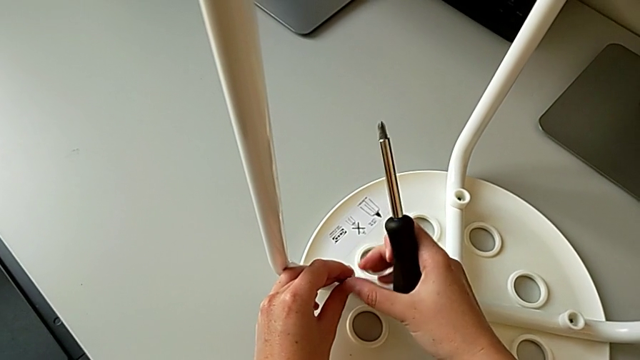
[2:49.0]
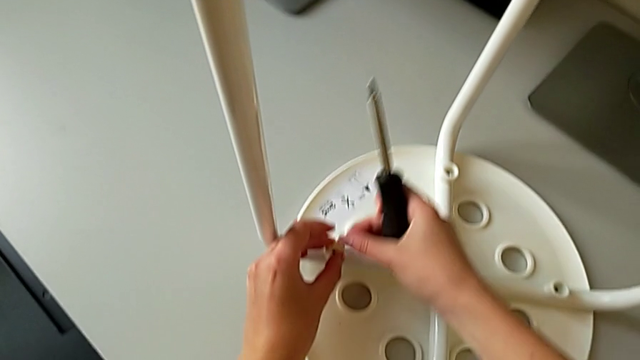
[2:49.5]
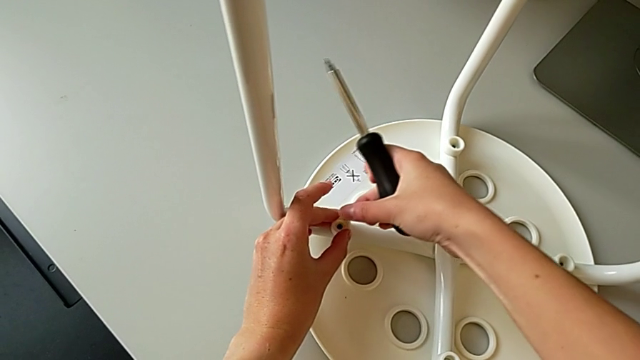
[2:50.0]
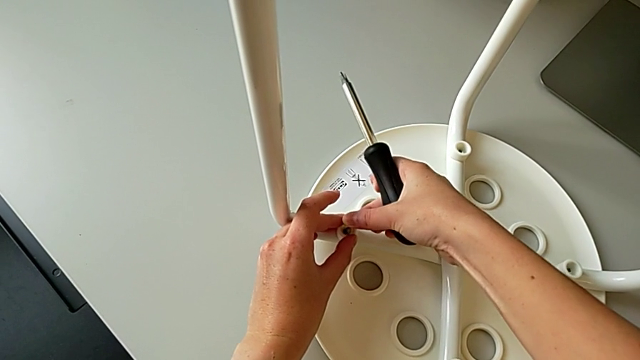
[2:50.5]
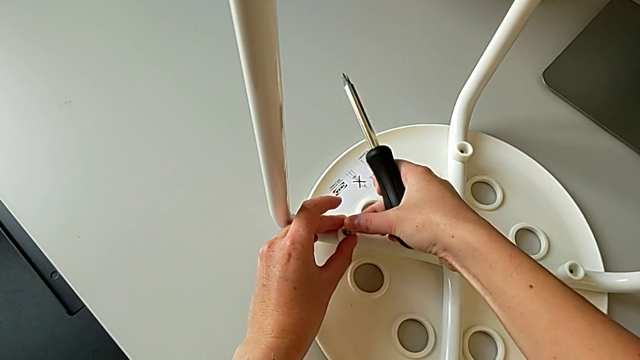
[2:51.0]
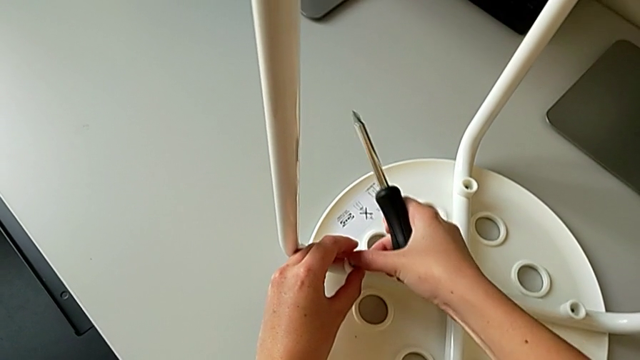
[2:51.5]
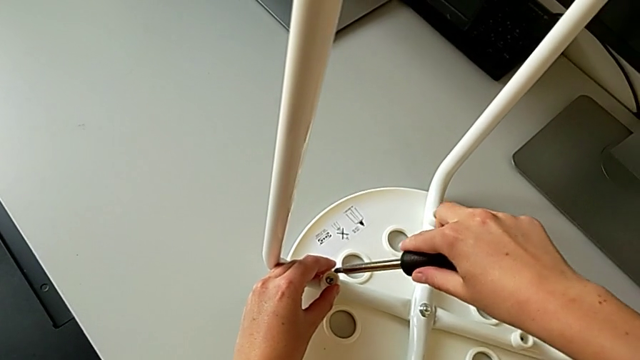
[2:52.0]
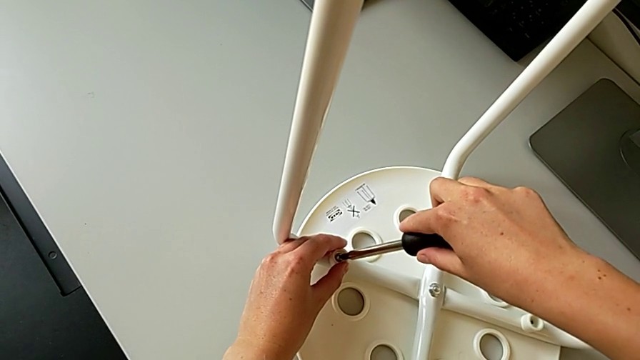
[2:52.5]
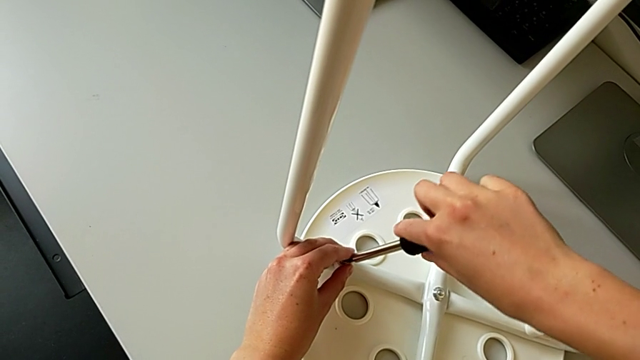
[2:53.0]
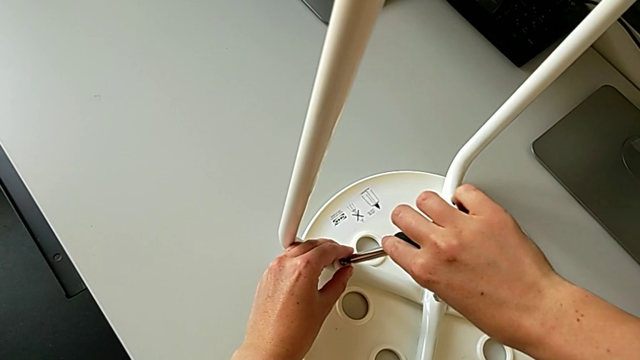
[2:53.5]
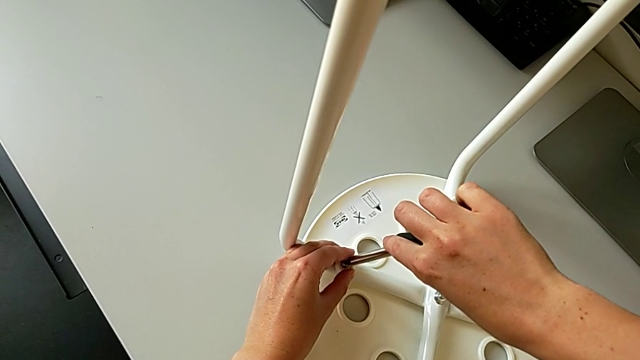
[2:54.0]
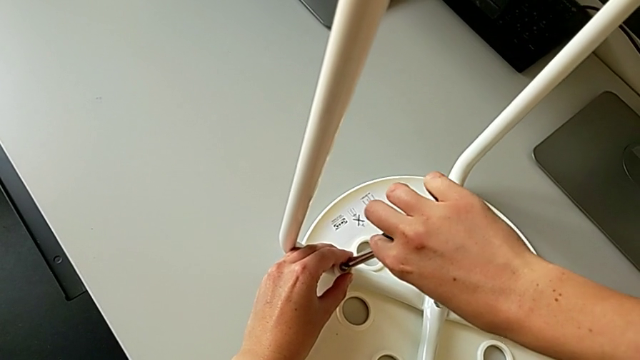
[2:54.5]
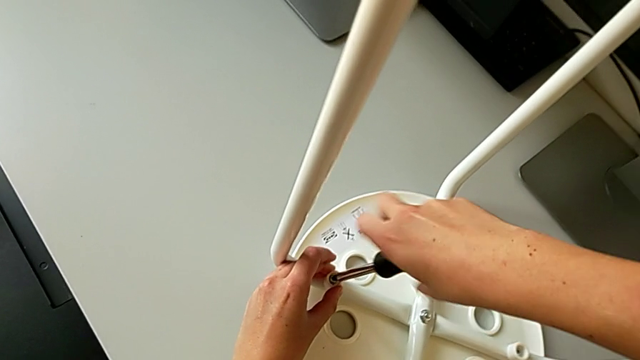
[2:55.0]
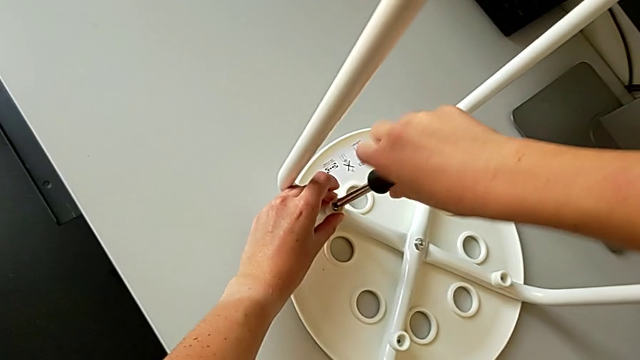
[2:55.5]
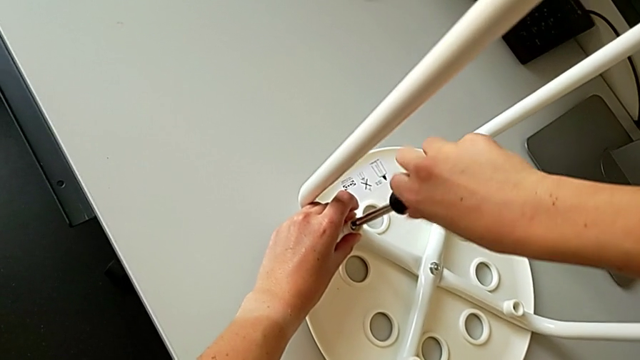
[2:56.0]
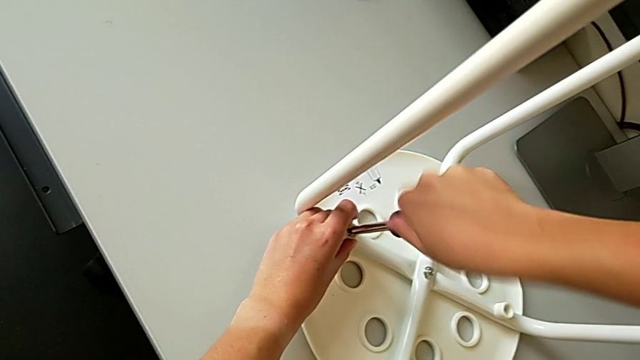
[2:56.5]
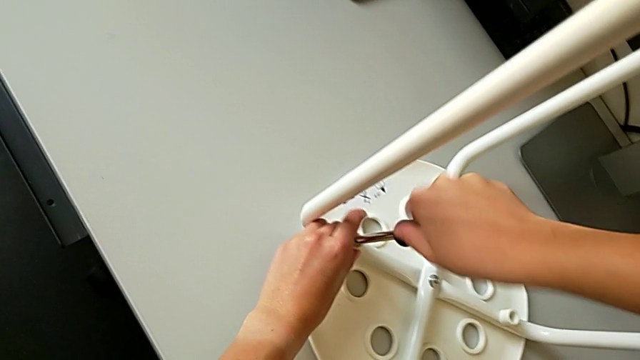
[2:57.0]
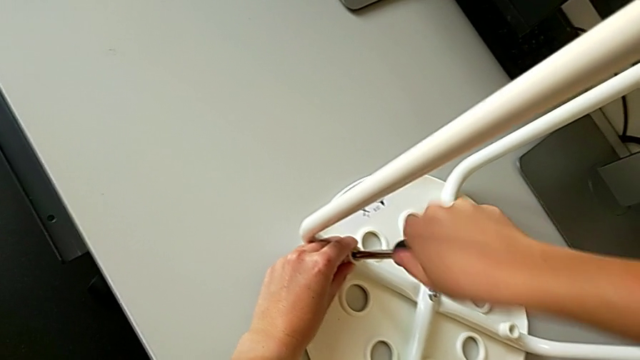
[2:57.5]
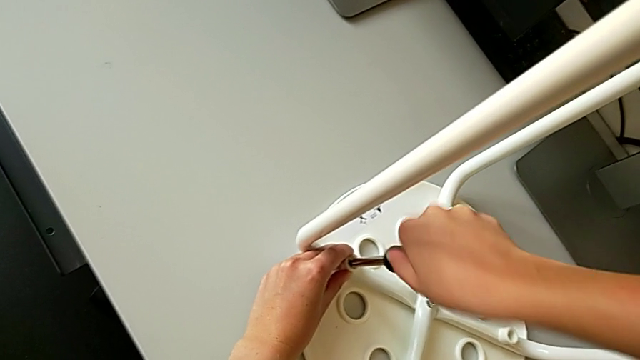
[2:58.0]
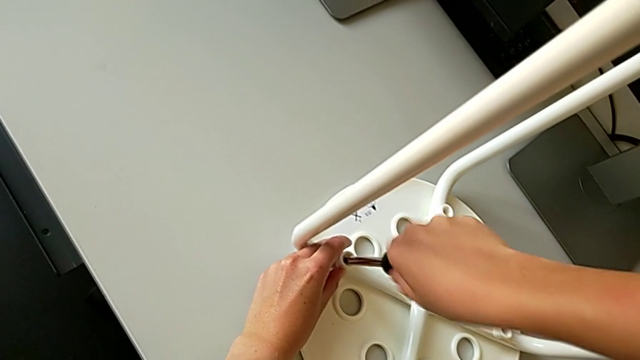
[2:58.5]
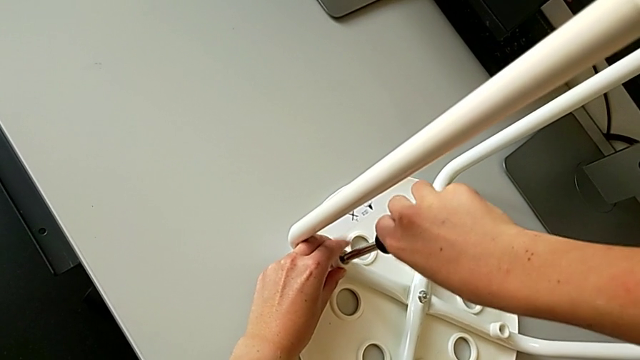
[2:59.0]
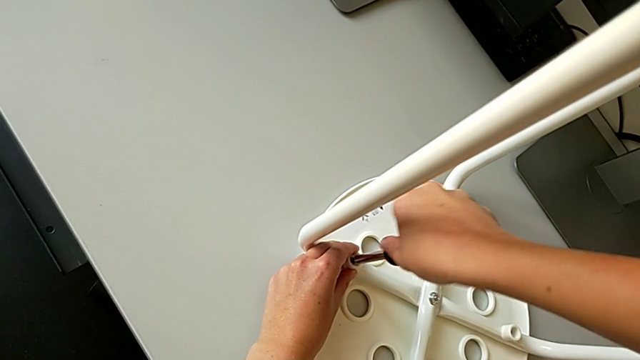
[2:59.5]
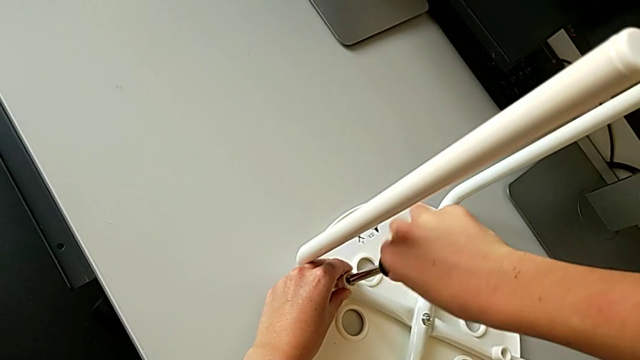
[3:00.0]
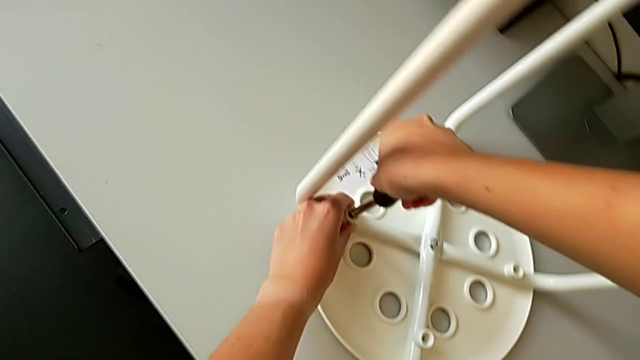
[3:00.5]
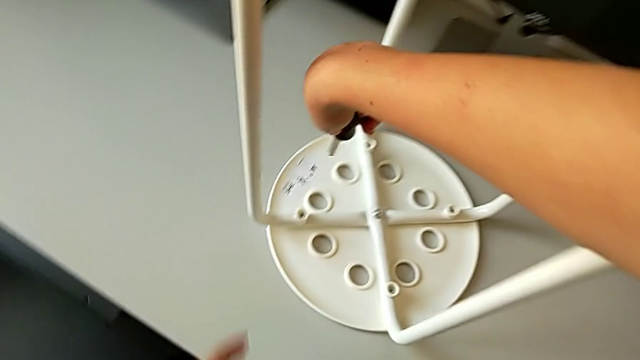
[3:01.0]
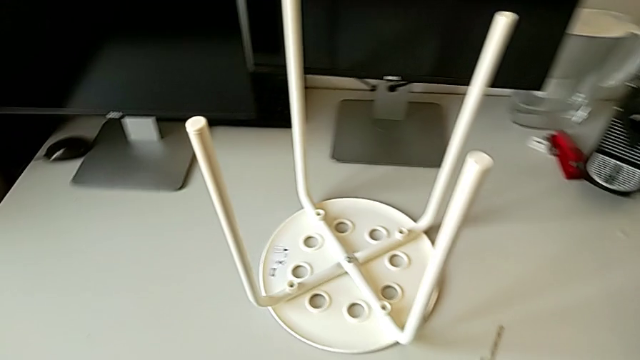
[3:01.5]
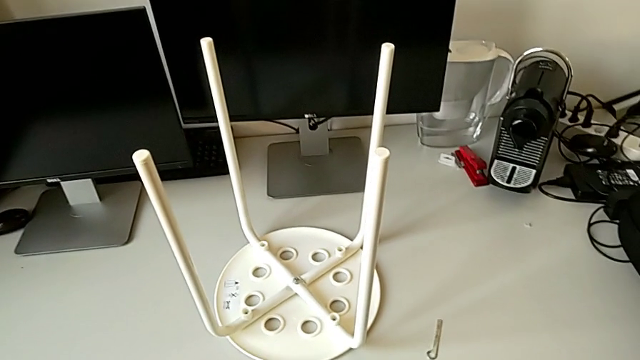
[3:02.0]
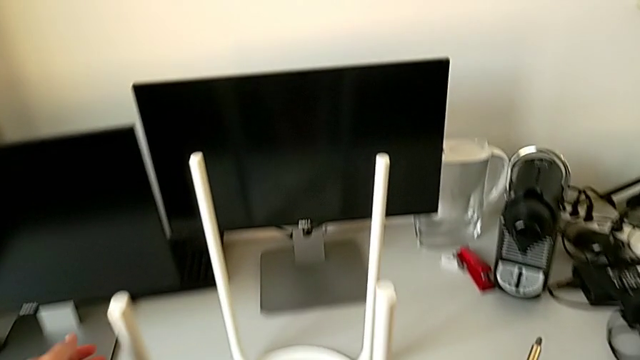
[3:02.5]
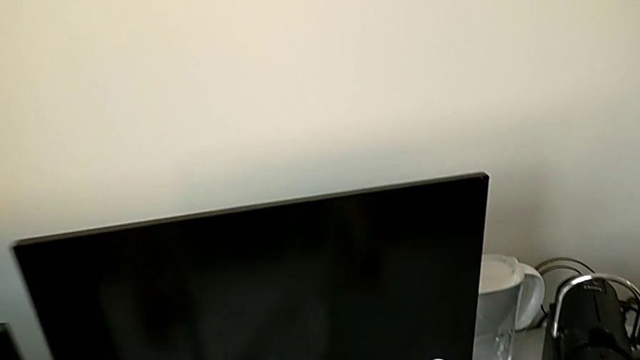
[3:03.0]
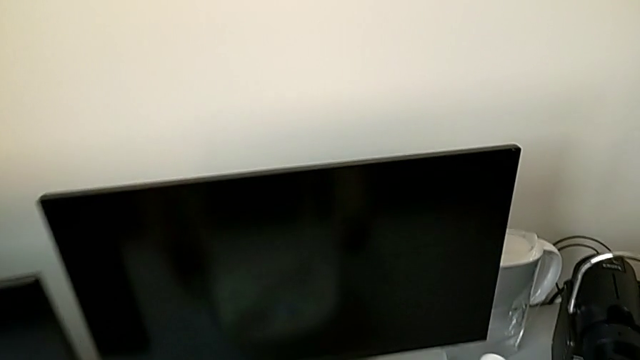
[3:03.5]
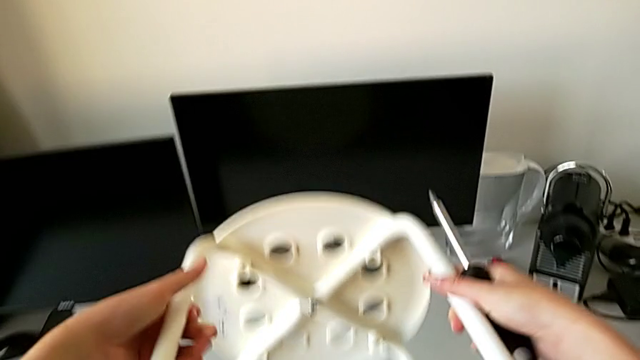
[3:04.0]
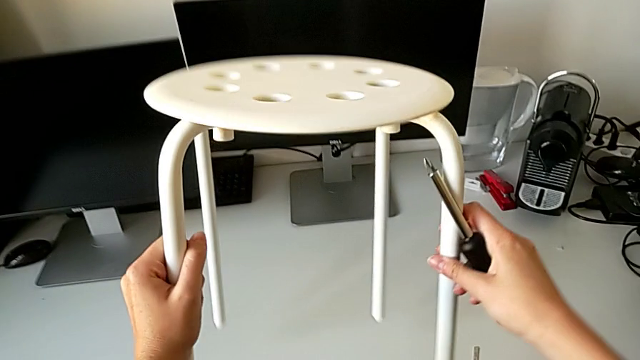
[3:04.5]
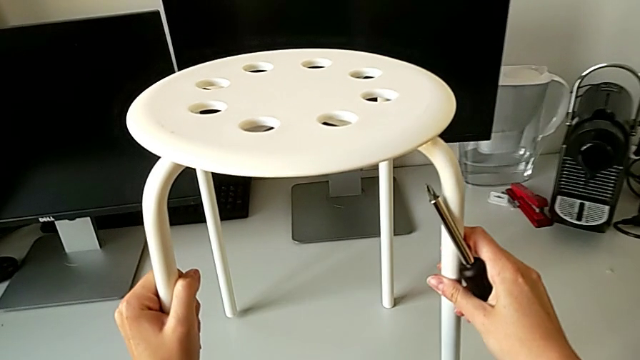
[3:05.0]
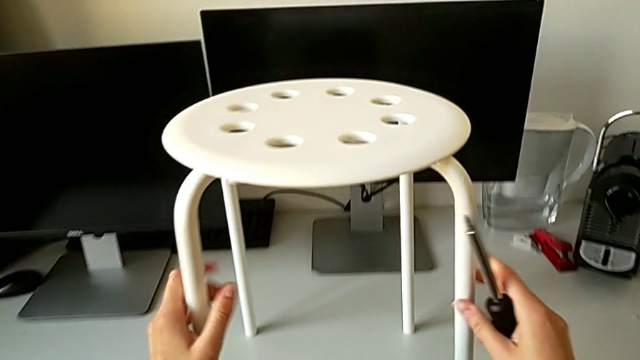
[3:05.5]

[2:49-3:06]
The camera wearer is assembling the seat. They insert the screw, insert the screwdriver, screw the screw, withdraw the screwdriver and rotate the stool.
